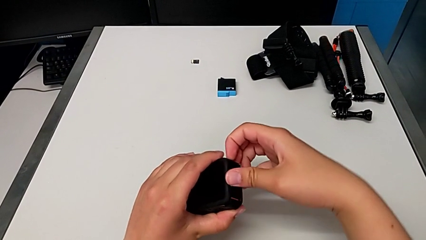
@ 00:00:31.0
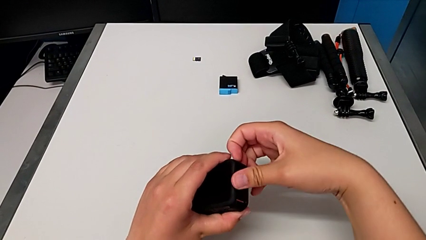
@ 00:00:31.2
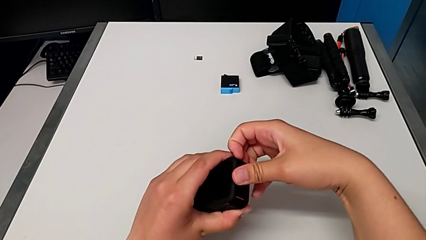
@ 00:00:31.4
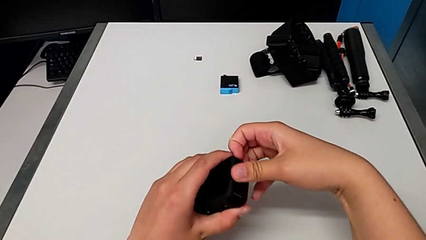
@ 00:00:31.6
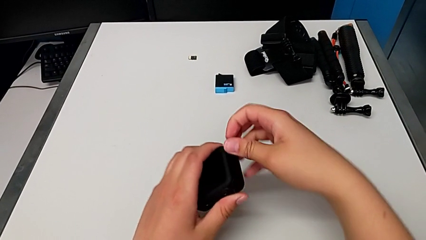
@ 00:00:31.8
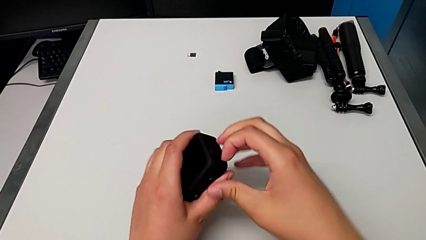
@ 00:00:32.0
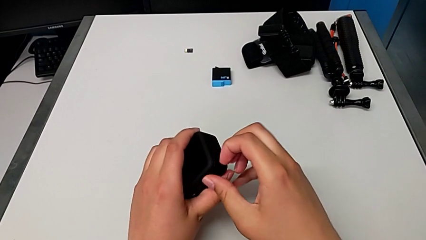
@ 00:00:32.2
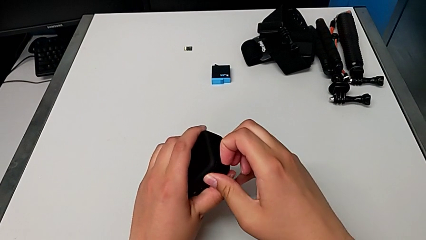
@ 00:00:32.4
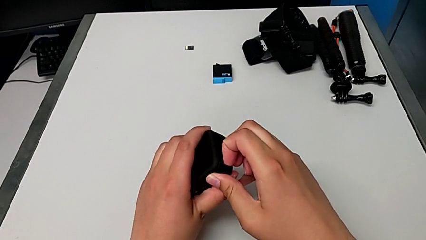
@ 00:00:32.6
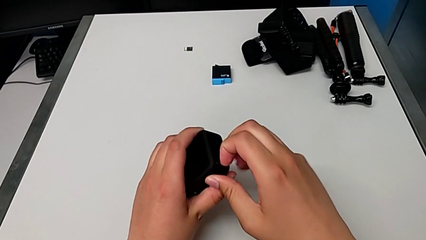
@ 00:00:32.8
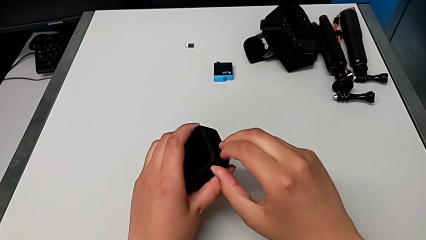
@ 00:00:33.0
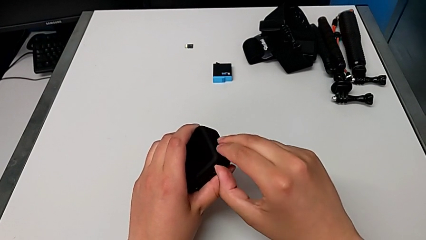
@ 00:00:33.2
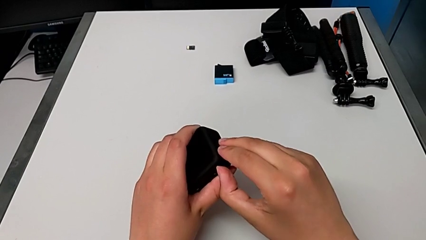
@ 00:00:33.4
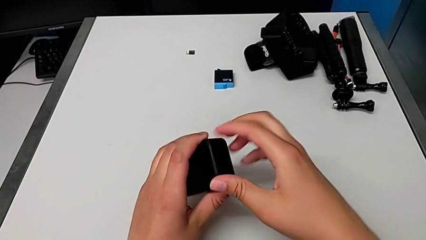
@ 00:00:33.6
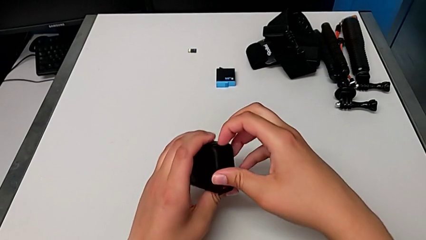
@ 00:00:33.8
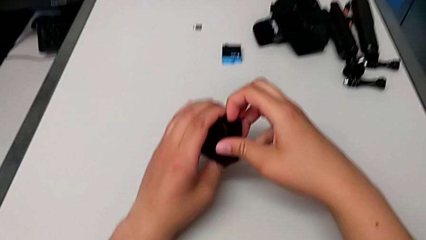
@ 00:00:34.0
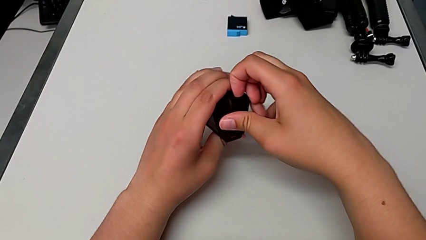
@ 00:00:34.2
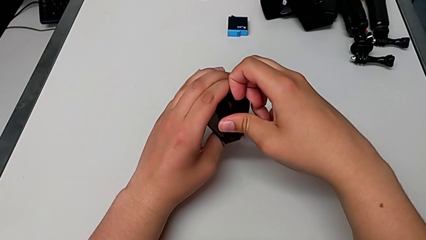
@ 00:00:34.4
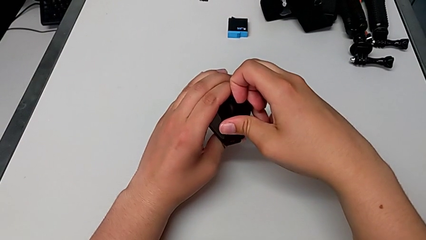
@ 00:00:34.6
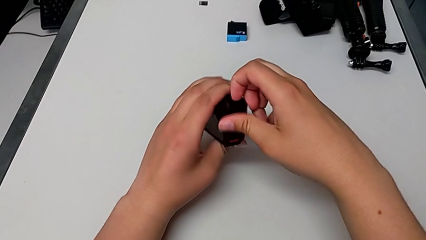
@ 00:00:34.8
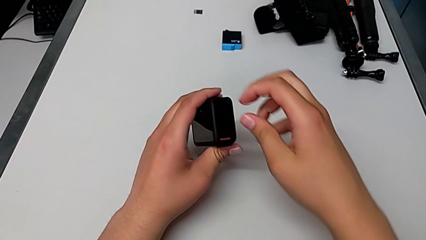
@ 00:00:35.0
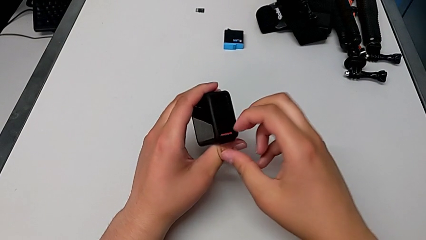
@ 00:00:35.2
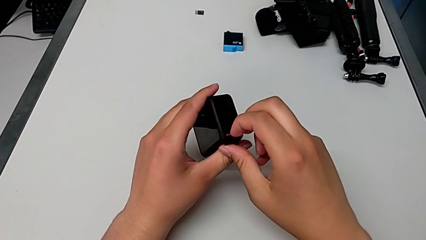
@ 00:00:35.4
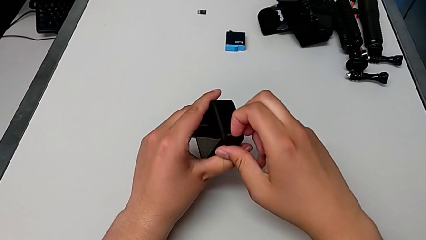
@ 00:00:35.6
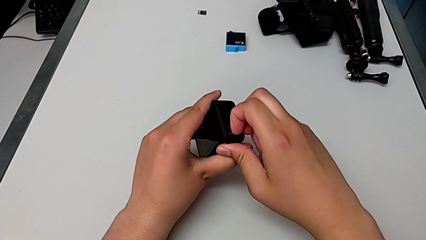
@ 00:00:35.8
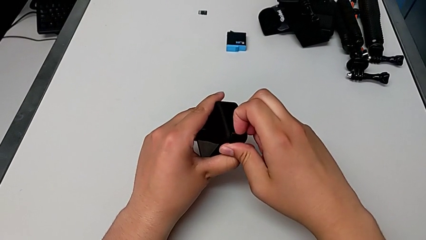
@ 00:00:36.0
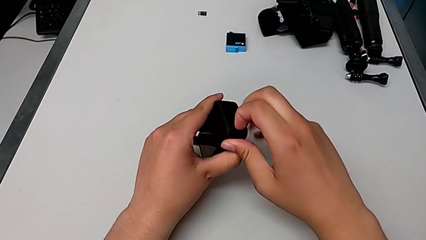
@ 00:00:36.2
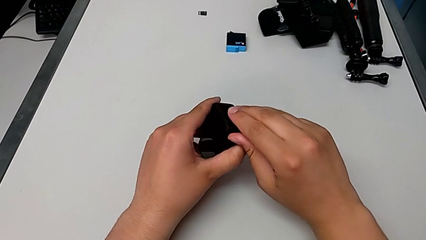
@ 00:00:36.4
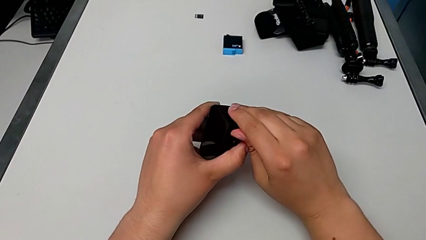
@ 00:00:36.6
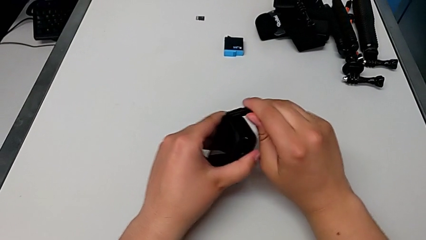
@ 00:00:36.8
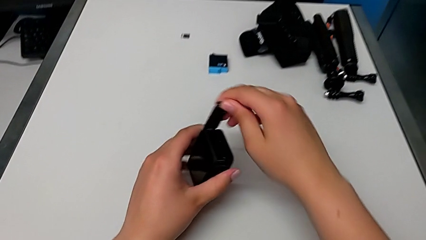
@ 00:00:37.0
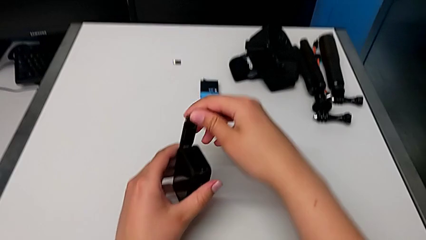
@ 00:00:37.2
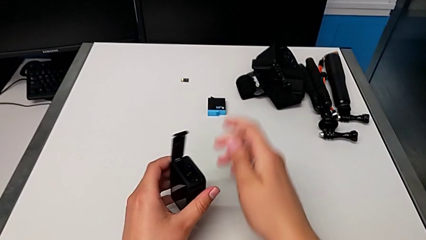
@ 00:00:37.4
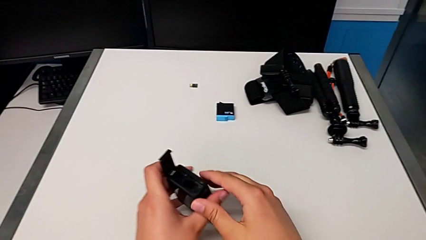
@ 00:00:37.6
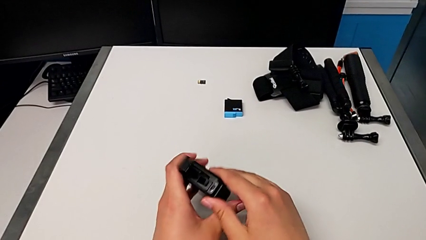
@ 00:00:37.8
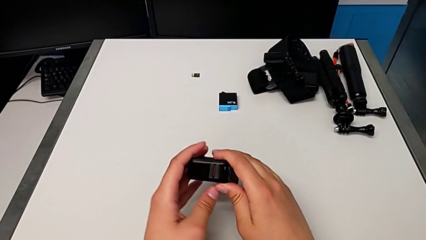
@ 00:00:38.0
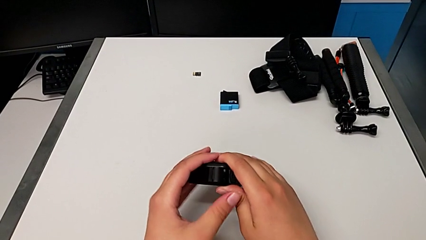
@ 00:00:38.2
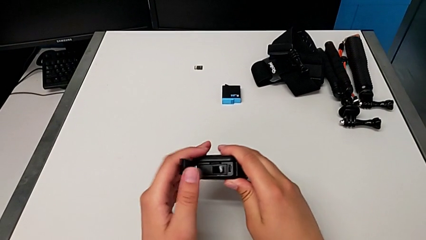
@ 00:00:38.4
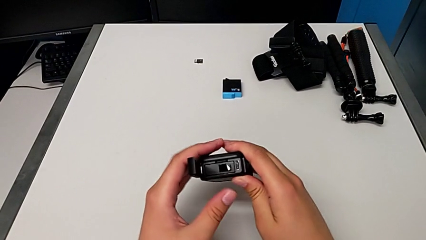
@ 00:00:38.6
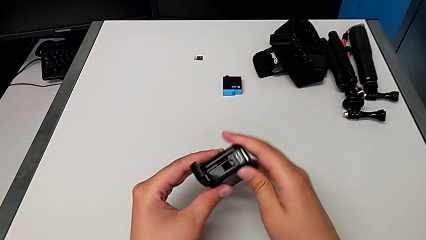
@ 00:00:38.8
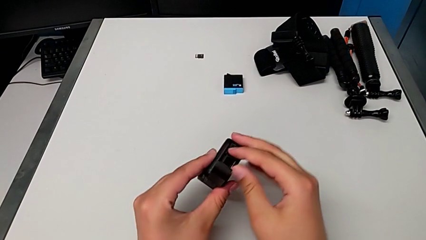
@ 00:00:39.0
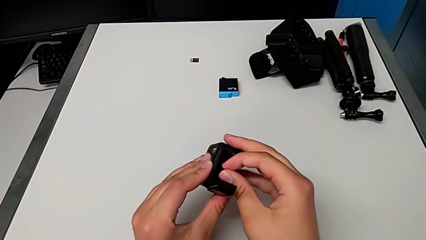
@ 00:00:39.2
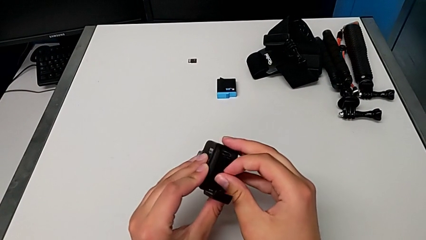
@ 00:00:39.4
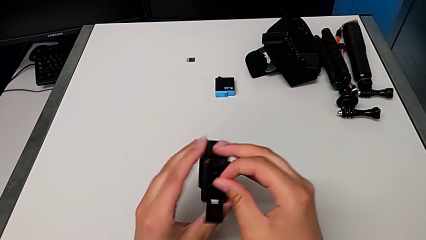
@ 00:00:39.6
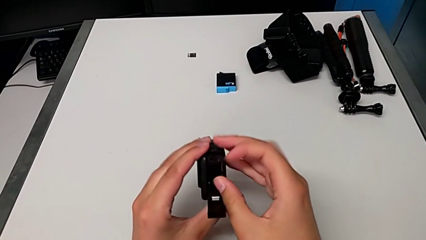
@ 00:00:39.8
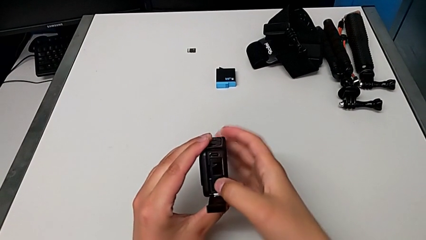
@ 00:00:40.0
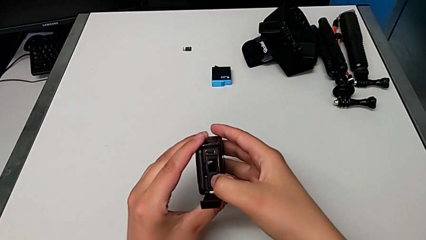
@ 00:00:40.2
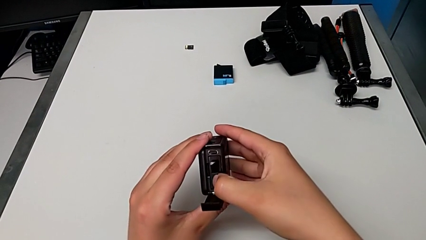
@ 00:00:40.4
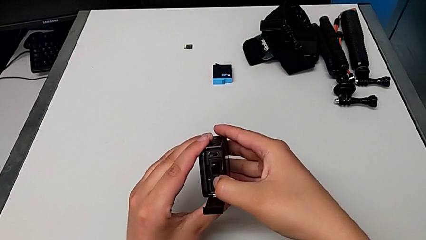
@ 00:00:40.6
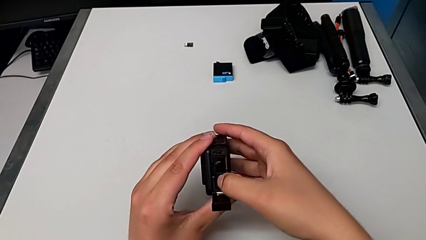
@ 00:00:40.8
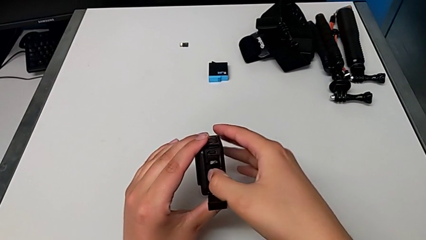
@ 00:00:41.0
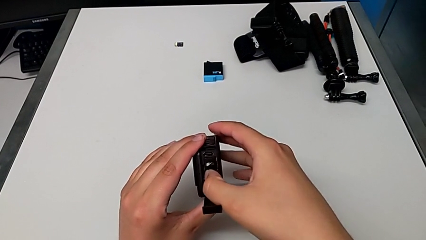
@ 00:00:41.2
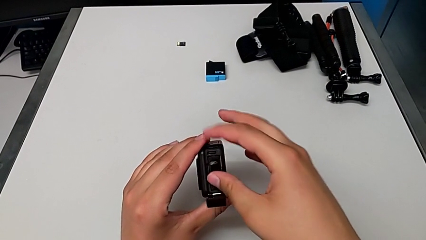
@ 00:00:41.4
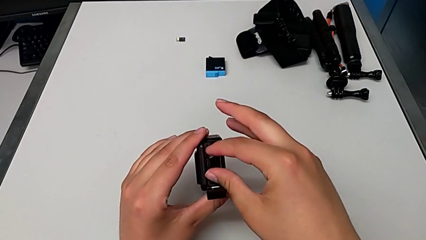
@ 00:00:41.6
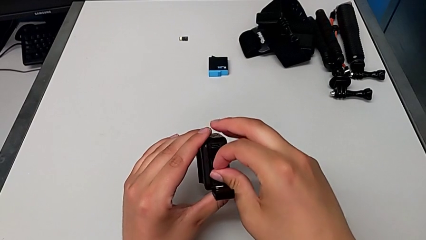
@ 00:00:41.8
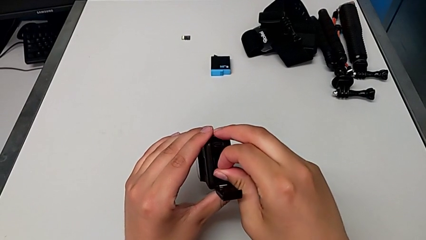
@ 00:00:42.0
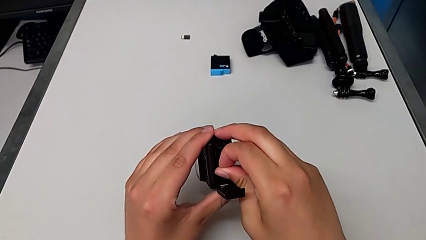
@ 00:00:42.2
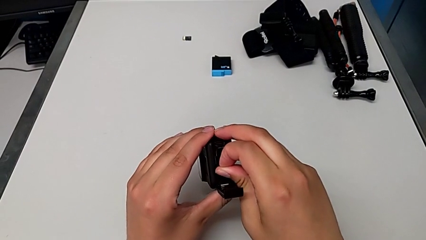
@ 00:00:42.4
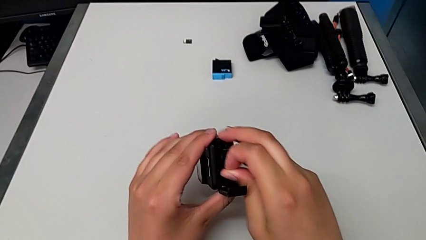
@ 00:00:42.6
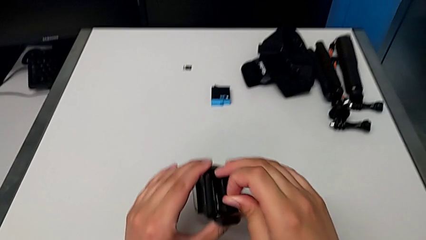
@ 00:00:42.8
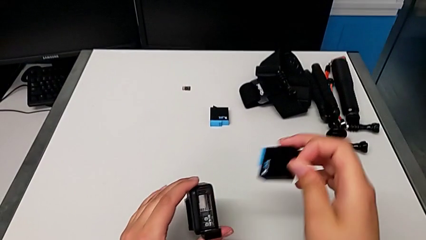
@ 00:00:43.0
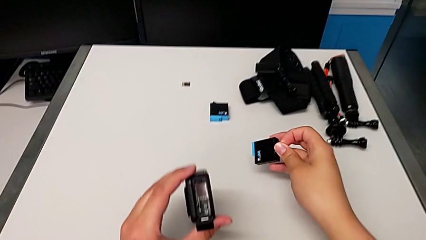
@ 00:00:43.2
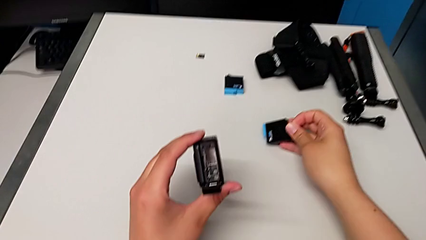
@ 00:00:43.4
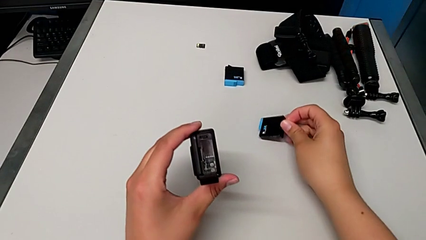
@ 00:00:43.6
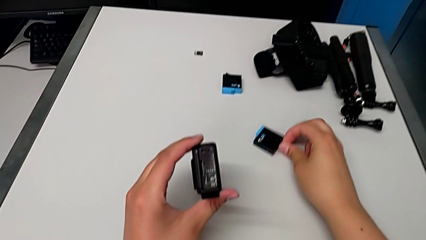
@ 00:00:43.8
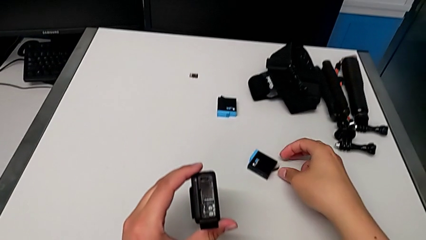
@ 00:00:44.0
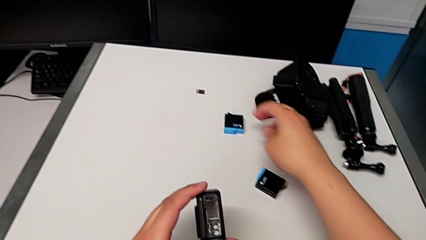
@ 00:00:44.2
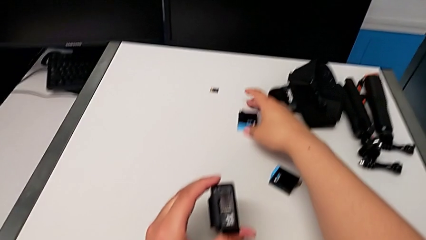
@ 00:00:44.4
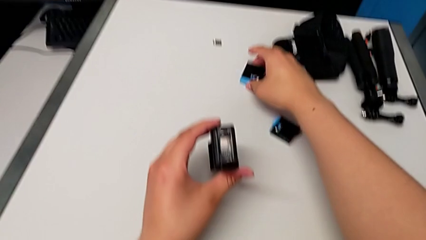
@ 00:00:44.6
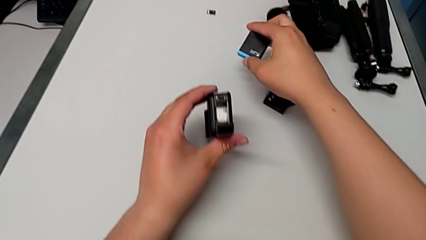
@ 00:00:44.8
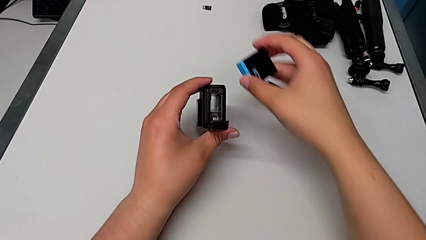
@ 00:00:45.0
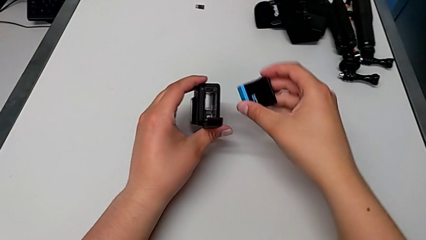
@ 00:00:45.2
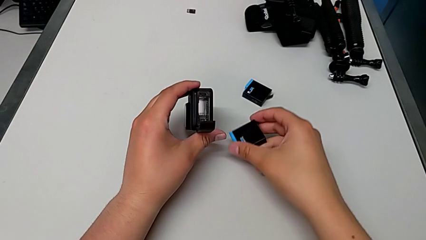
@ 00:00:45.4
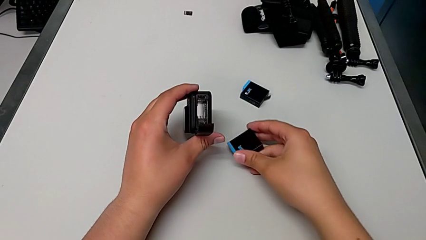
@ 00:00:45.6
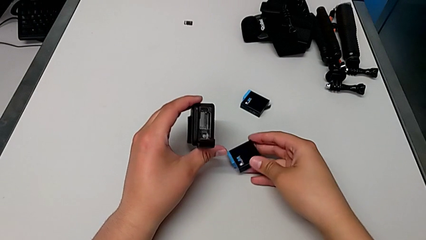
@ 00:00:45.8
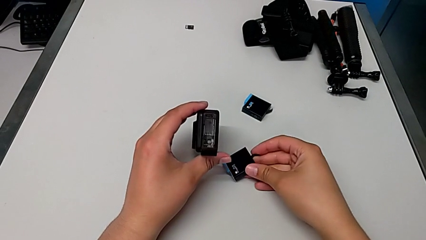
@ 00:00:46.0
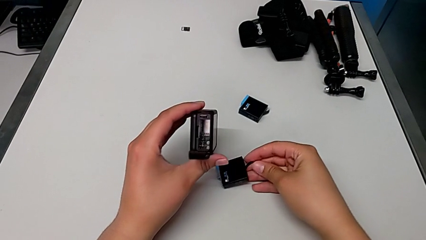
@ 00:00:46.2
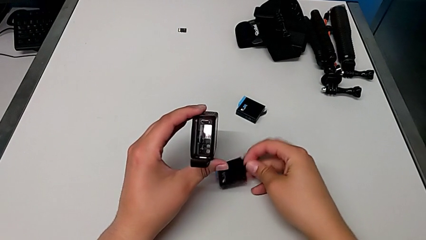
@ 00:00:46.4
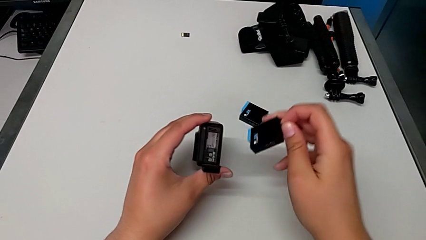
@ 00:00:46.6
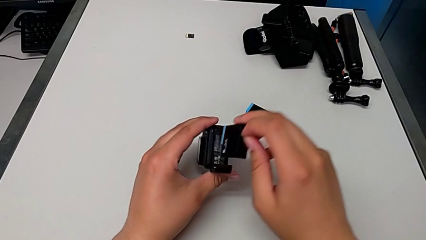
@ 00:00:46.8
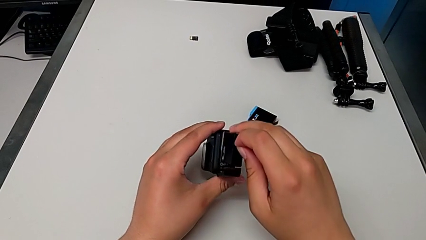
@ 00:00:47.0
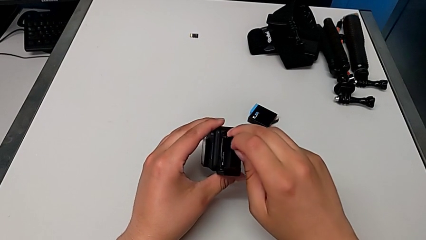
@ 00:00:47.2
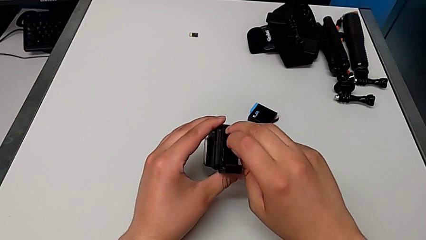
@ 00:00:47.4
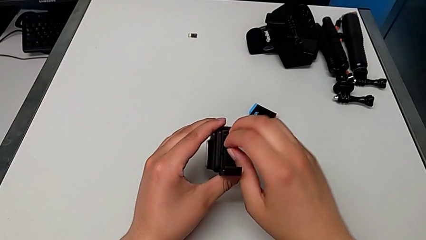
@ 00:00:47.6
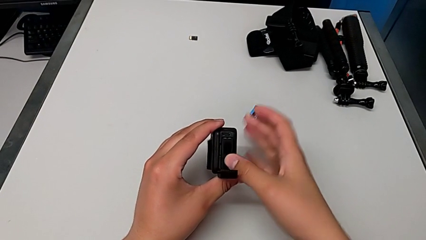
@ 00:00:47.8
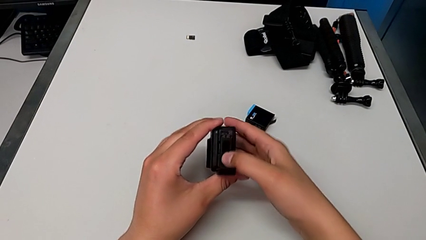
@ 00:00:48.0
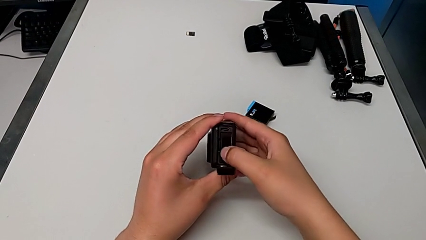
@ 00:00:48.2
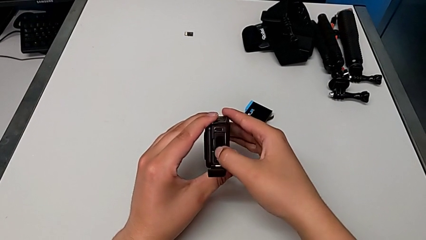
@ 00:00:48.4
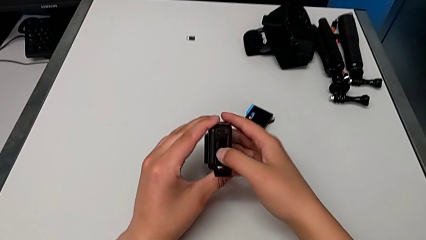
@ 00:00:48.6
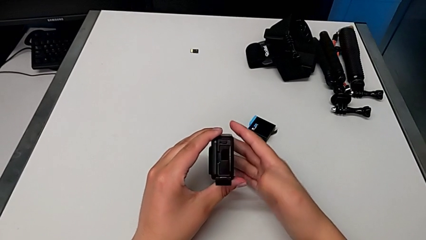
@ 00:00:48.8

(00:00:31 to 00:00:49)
The camera wearer is exchanging the battery of the GoPro. They wrongly open the battery door, trying to open the battery top by pulling at the top, and pull the bottom screw. They wrongly open the top battery door, trying to open the battery door by pulling the top. They open the battery door, pull the bottom screw, open the battery door, grab the battery, withdraw it, place it, lift the new battery, place the battery, lift the new battery and insert it.
